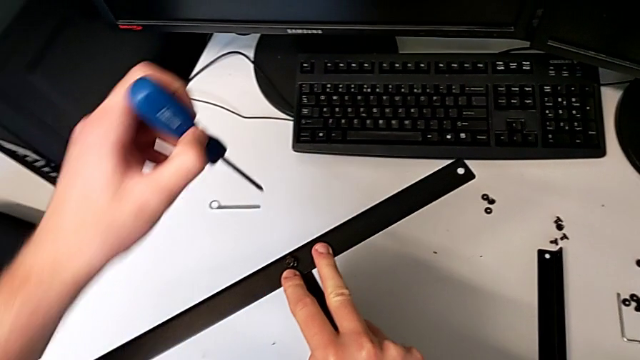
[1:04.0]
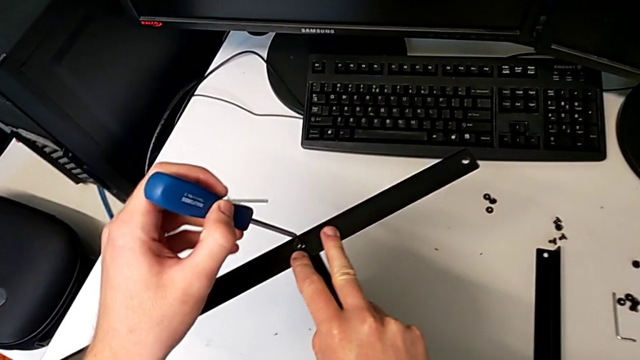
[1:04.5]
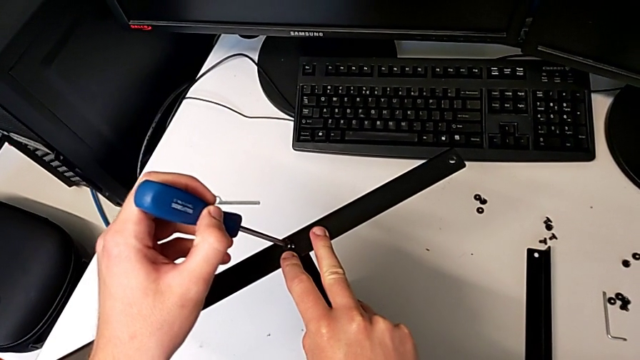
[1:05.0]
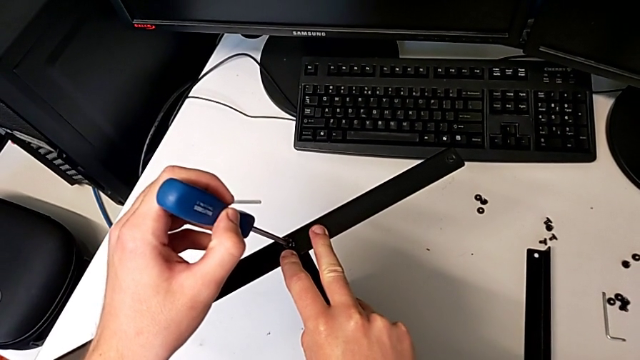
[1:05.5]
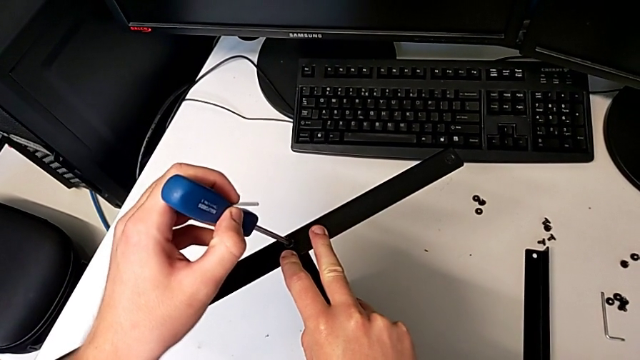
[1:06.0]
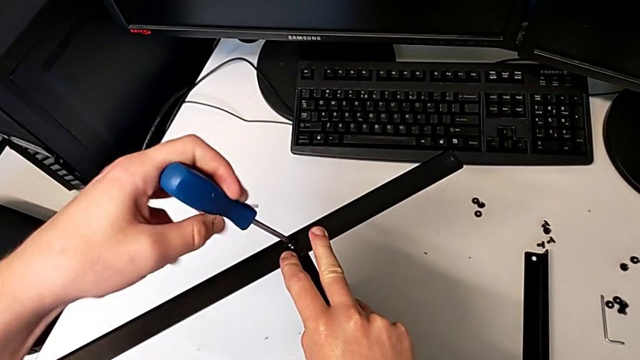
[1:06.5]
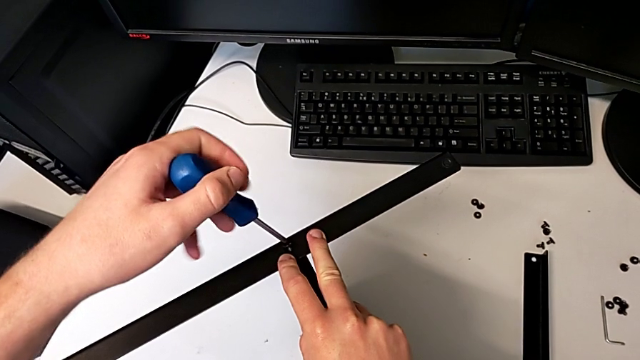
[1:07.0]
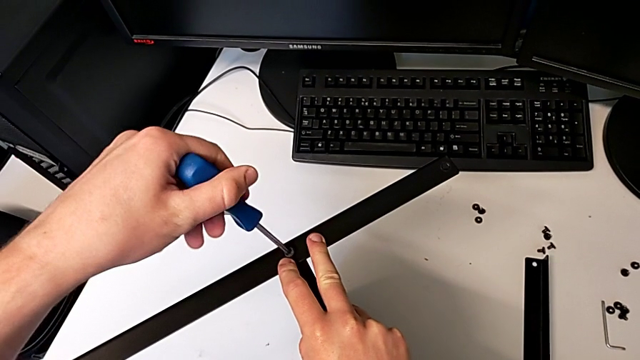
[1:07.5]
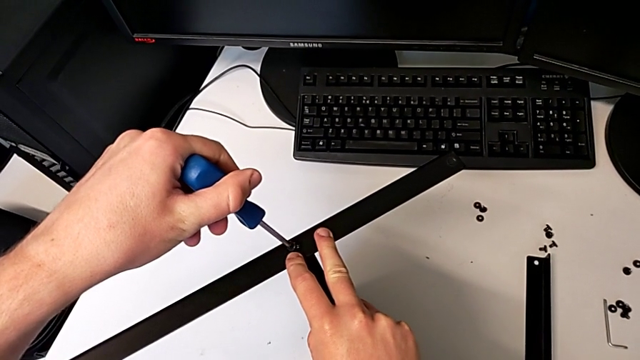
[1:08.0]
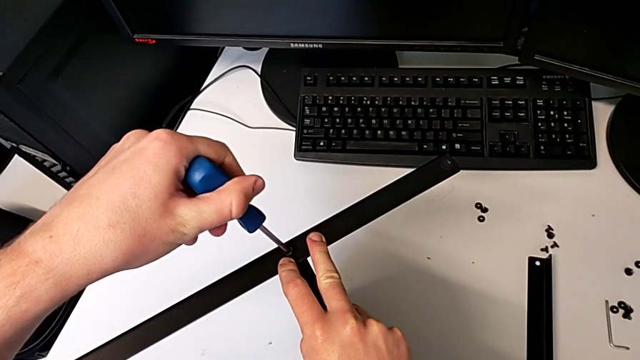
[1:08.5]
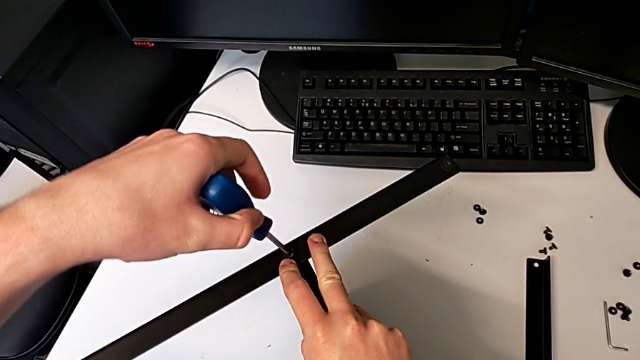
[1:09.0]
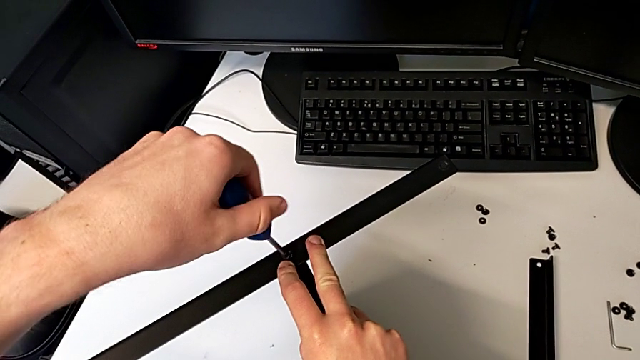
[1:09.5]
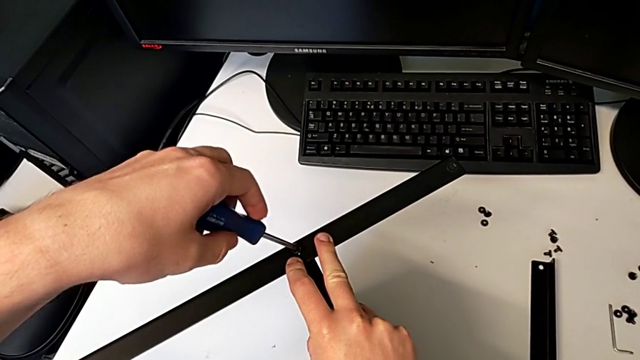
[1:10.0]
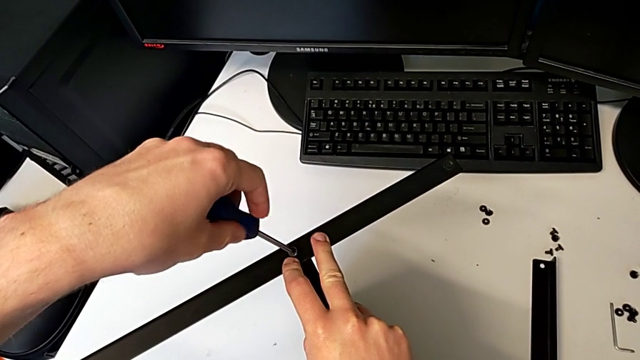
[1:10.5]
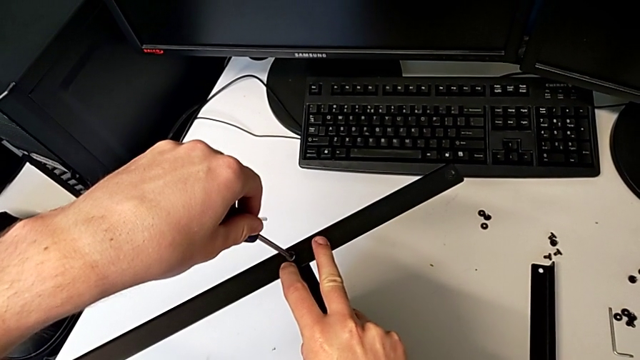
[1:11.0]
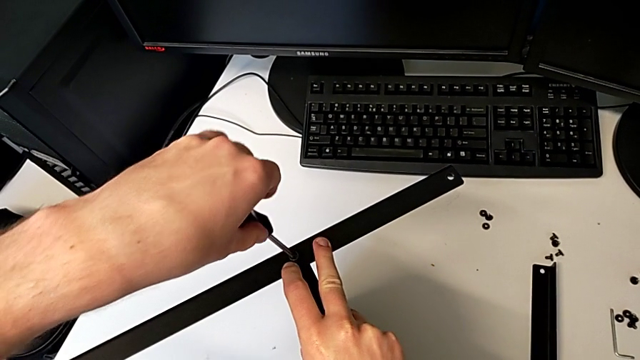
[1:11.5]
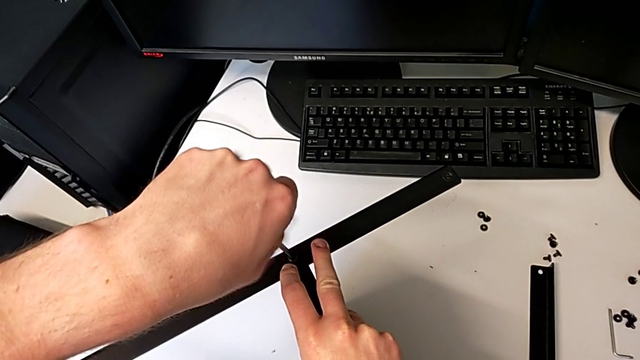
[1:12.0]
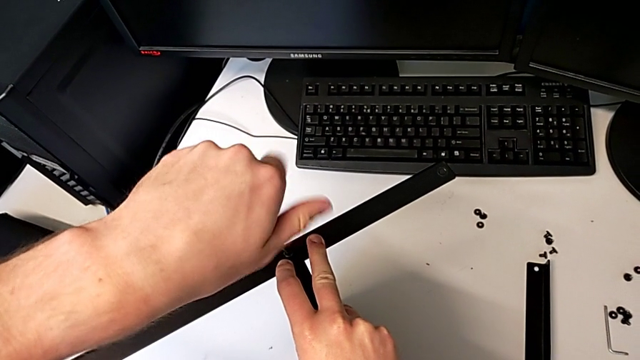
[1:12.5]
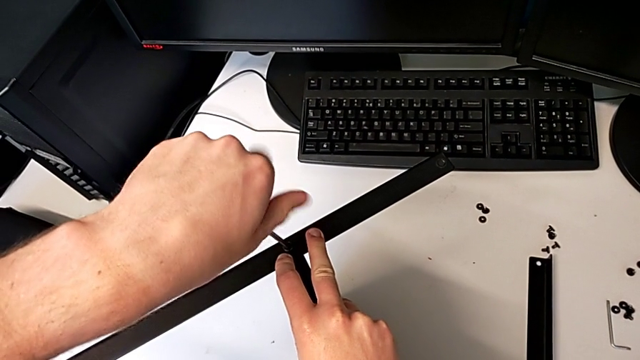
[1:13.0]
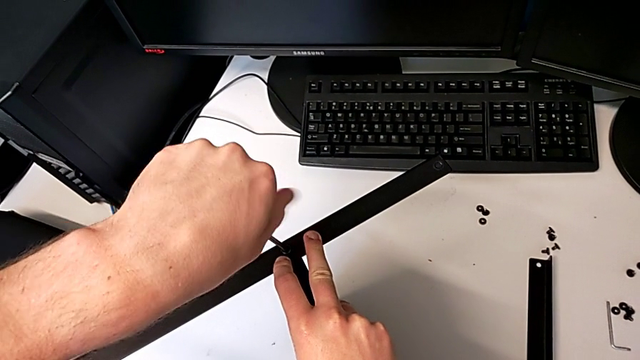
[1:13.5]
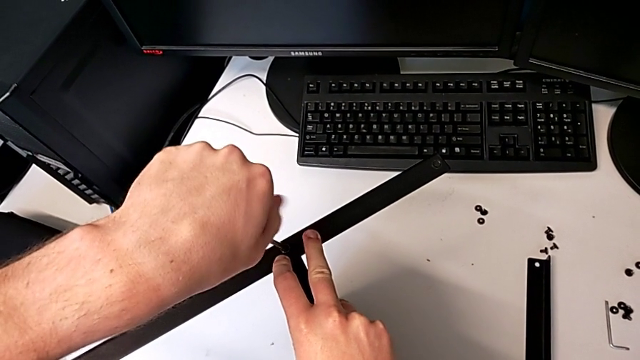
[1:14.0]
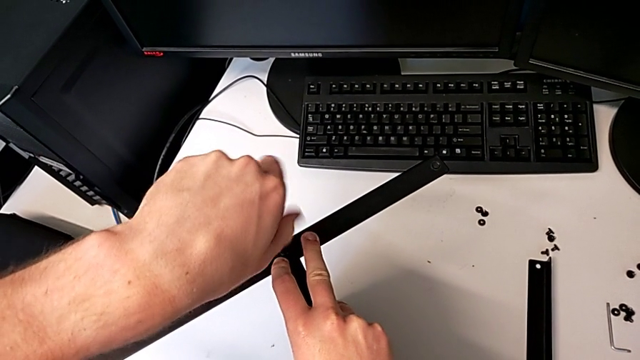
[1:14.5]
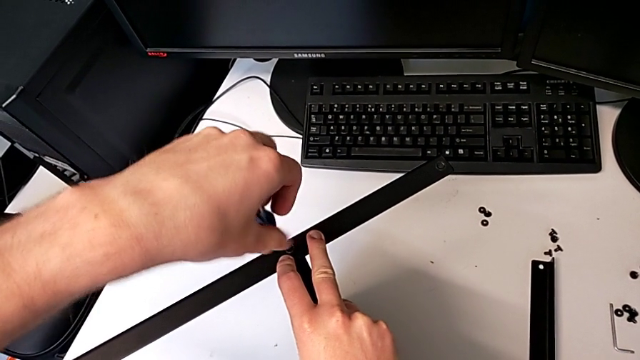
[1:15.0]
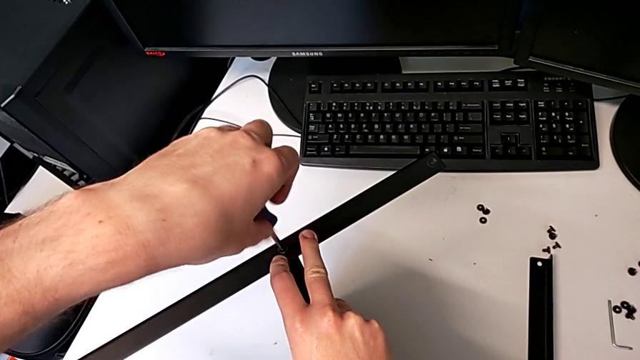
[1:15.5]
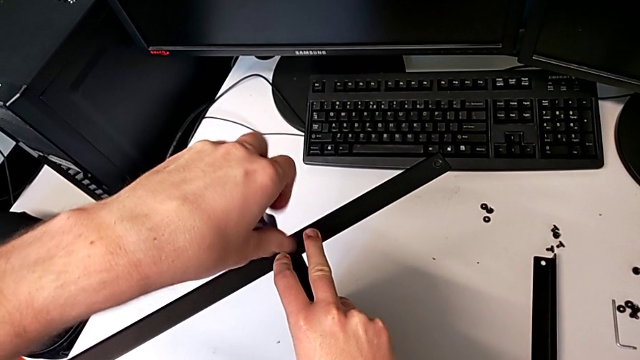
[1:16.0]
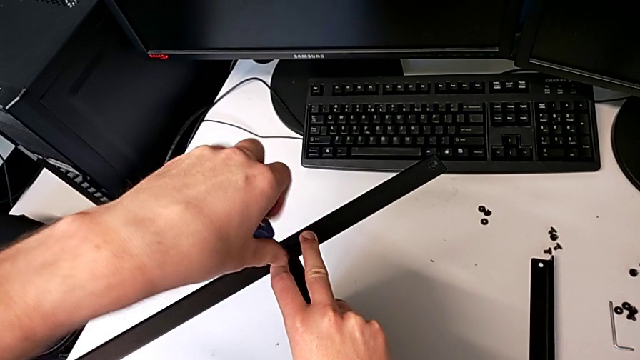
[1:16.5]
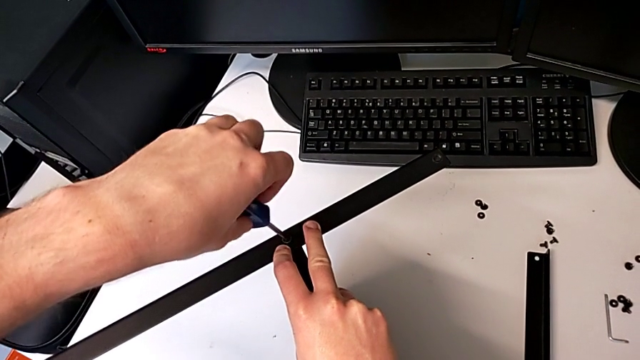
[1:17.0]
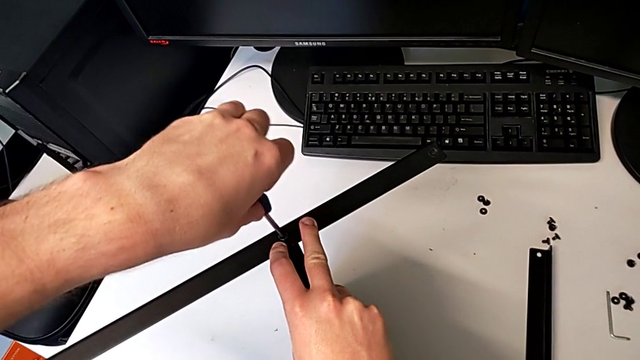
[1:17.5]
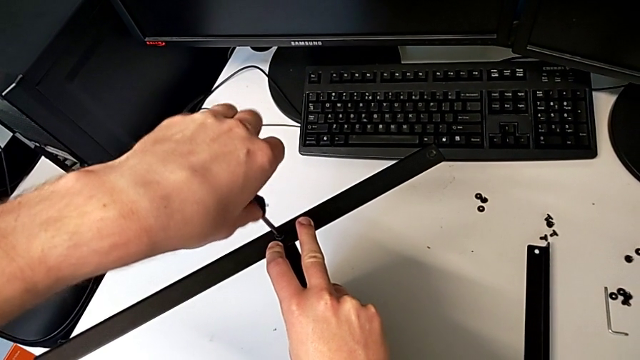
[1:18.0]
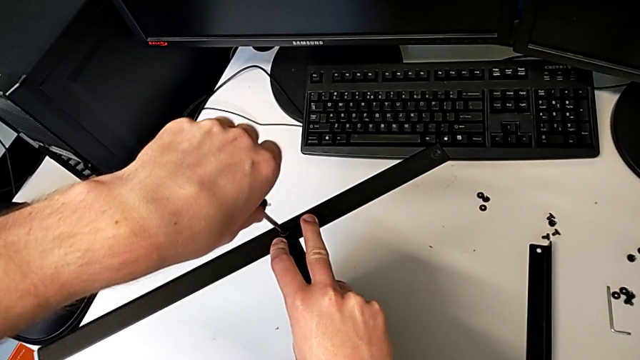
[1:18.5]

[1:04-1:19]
The camera wearer is assembling the first leg and shelf. They insert the screwdriver and begin to wrongly screw the hex socket head.

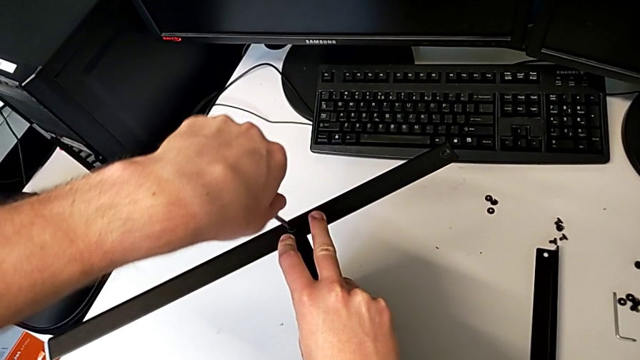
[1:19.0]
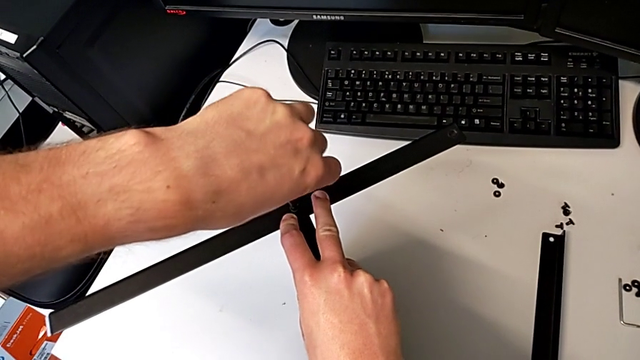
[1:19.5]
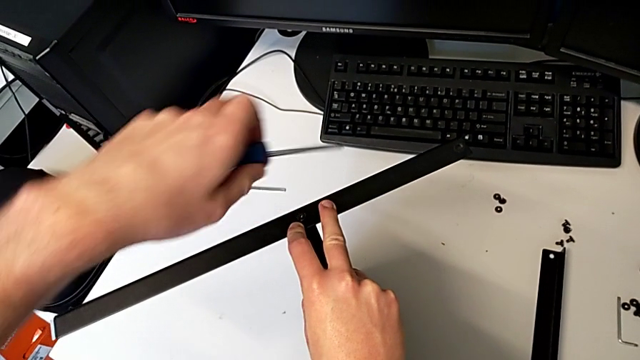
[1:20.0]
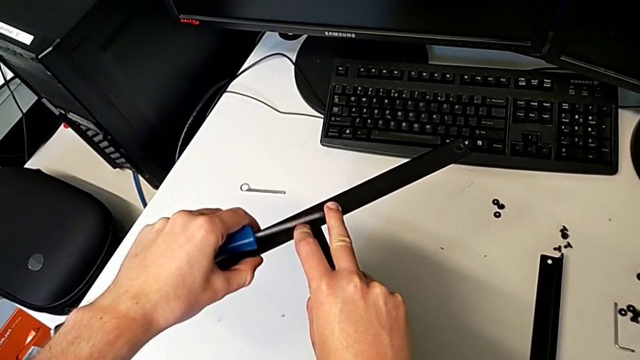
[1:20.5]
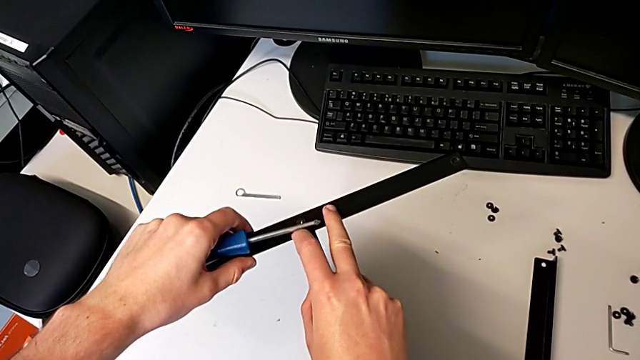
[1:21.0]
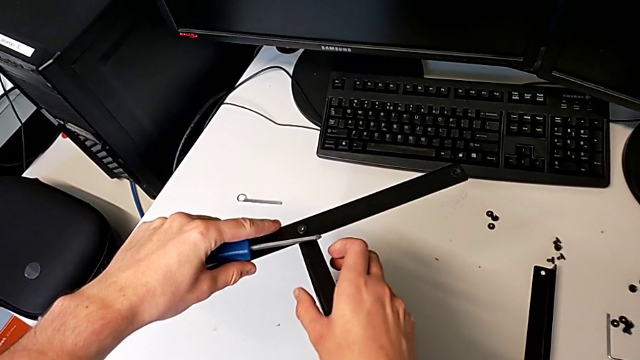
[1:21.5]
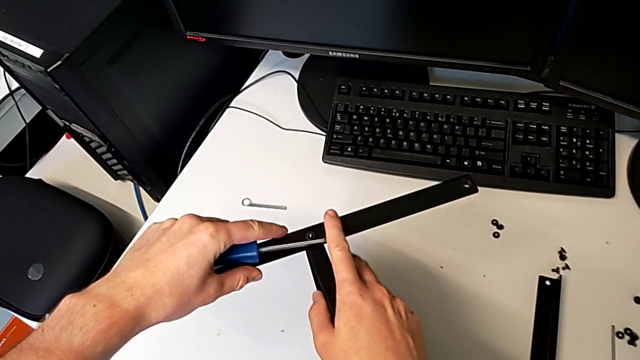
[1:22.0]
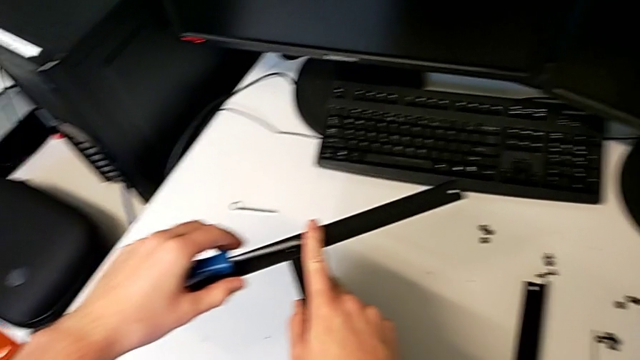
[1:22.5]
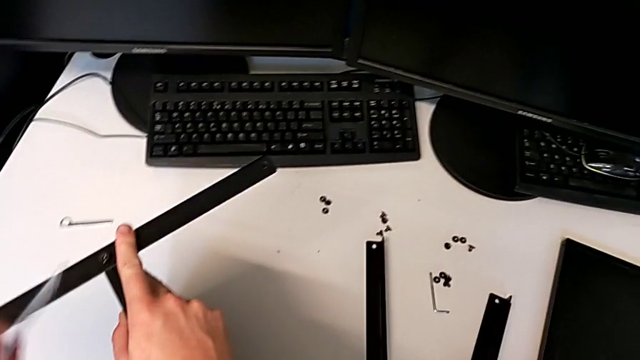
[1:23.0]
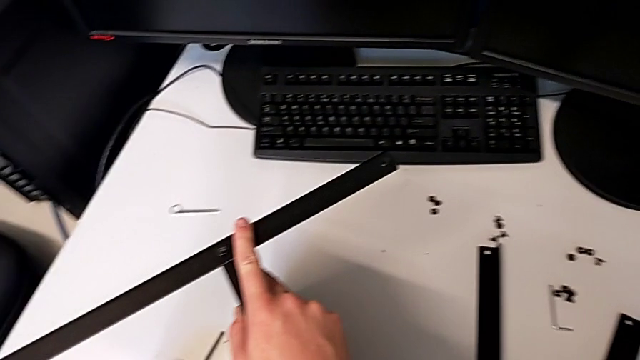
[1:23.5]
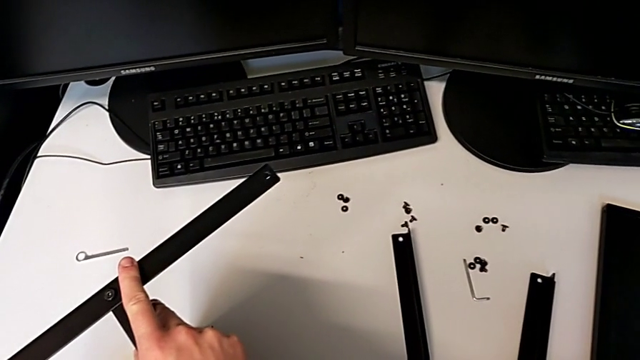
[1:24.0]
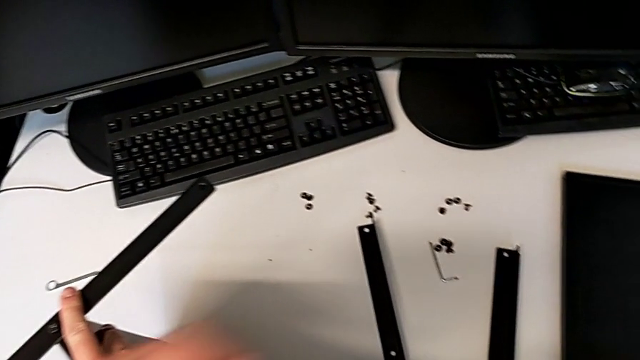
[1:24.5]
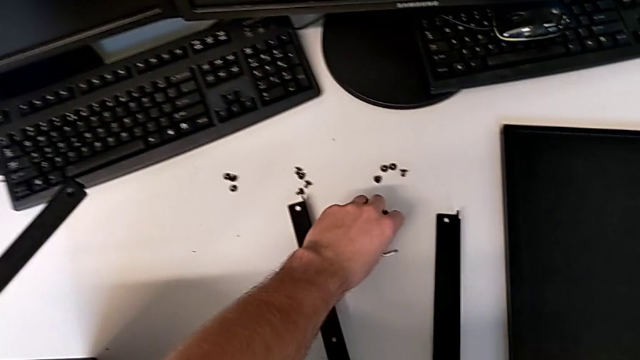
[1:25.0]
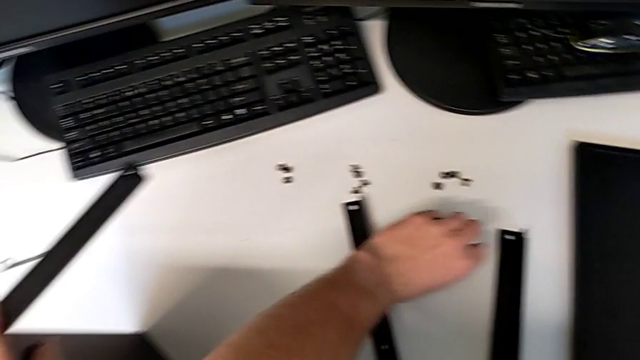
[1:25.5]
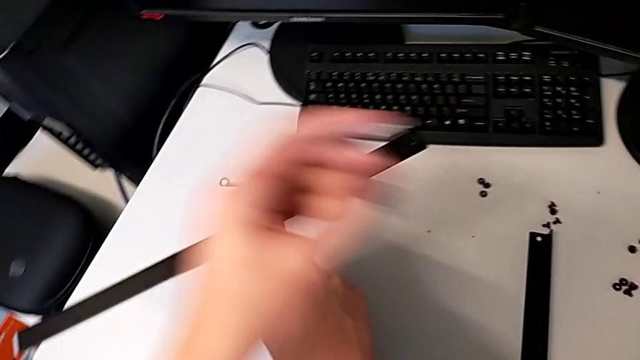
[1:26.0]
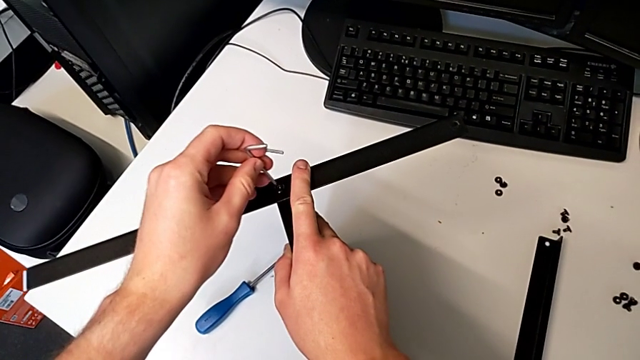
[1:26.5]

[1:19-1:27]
The camera wearer is assembling the first leg and shelf. They withdraw the screwdriver, inspect the leg, place the screwdriver, grab the Allen wrench and insert it.
